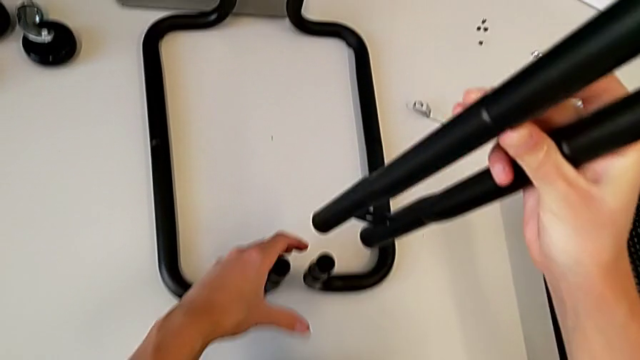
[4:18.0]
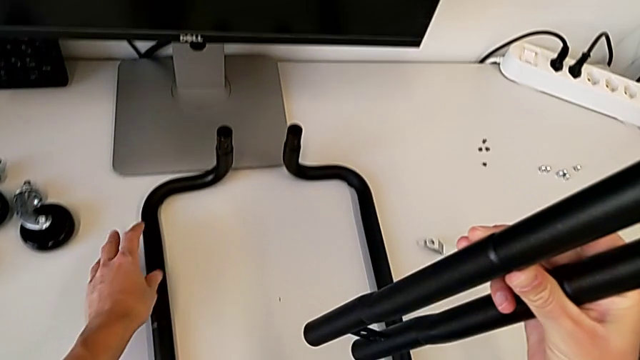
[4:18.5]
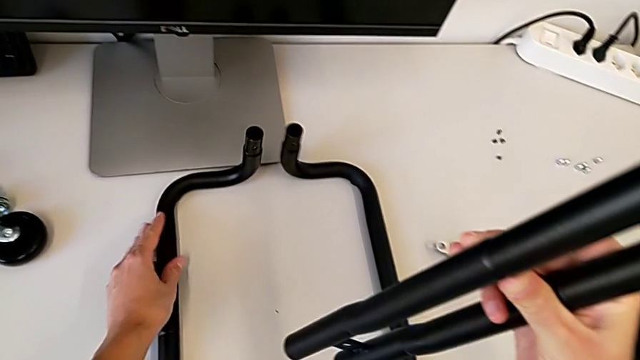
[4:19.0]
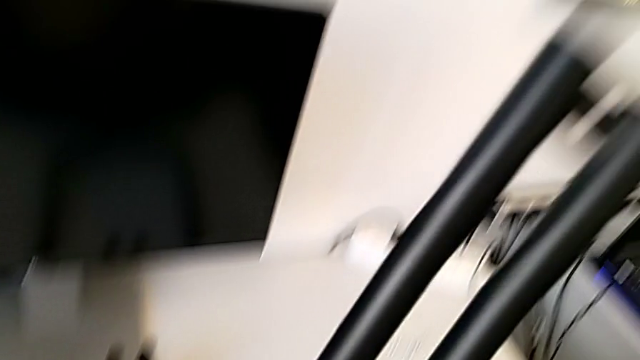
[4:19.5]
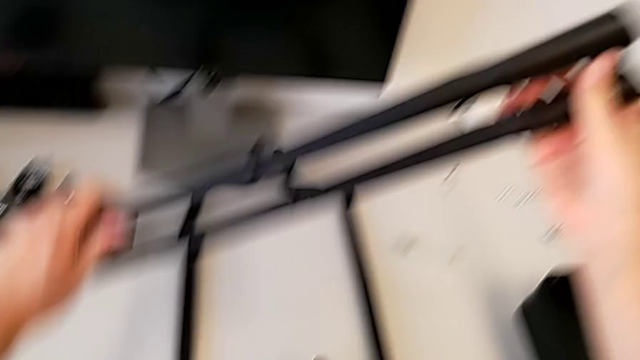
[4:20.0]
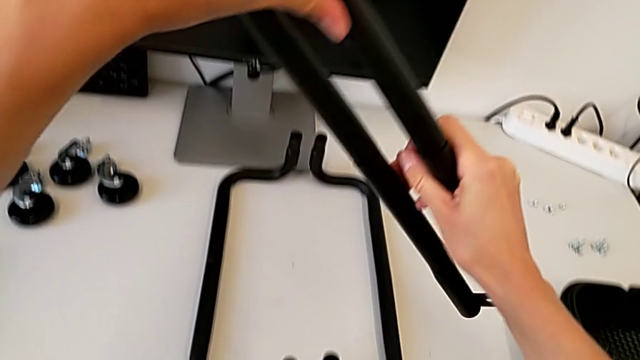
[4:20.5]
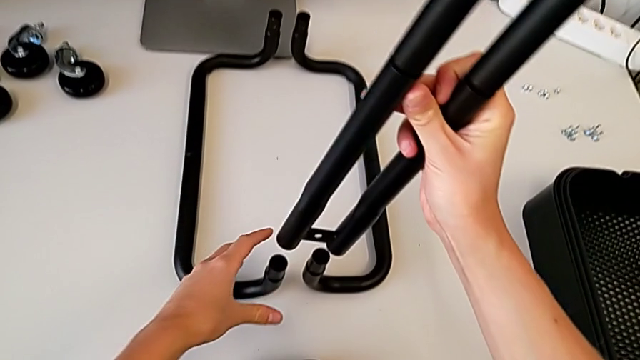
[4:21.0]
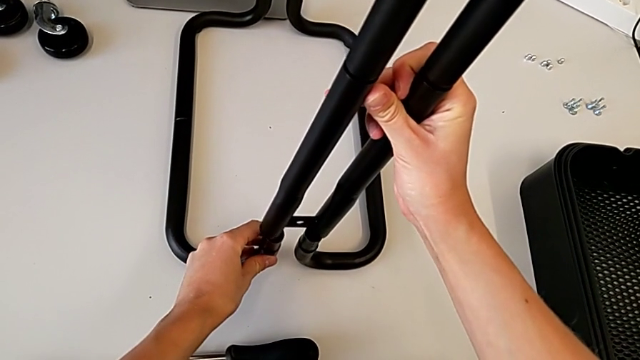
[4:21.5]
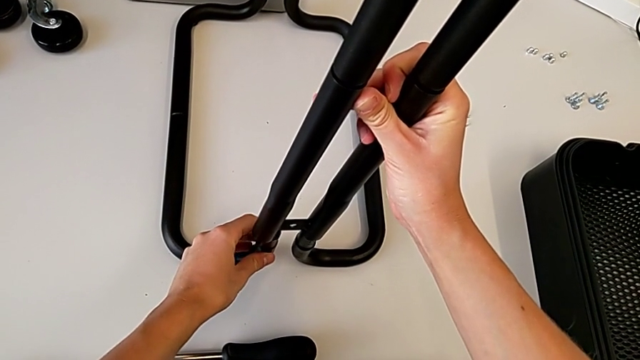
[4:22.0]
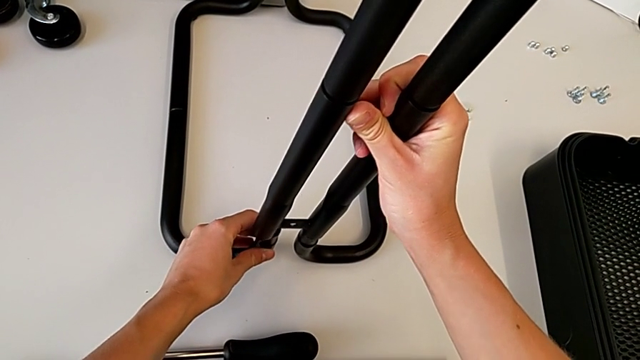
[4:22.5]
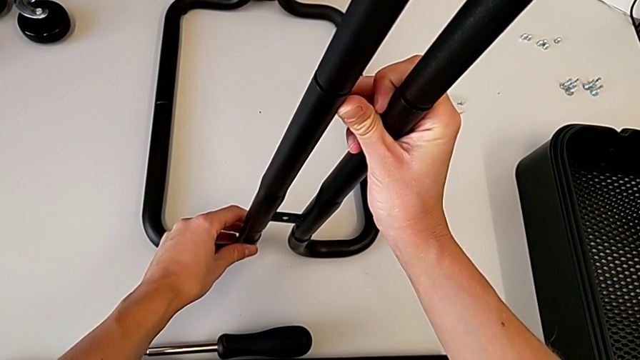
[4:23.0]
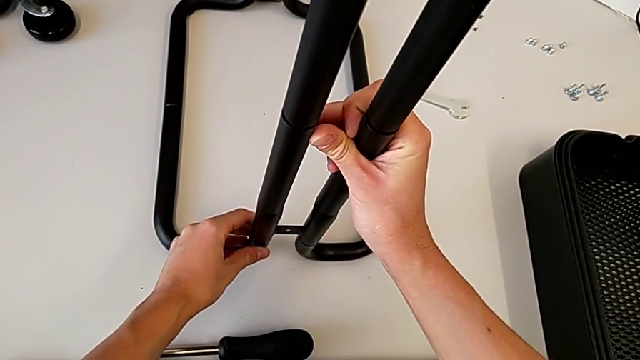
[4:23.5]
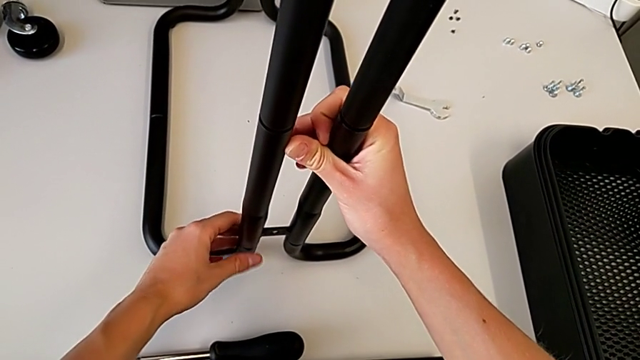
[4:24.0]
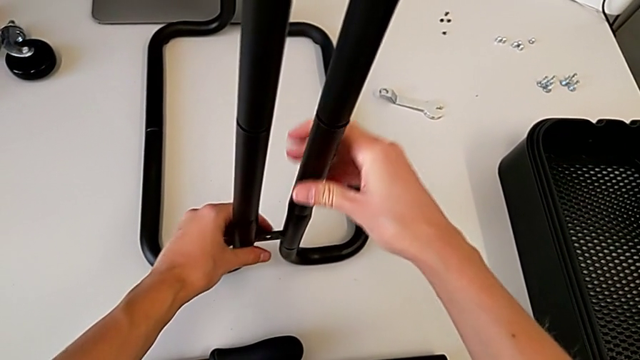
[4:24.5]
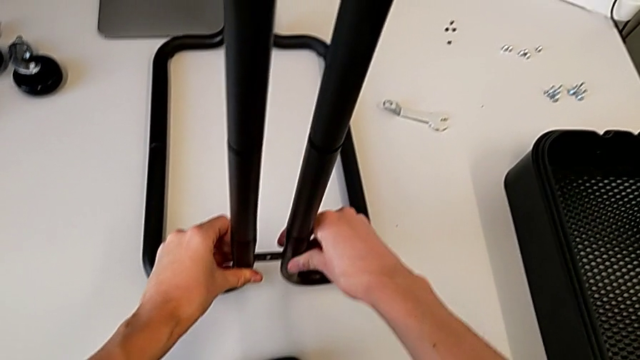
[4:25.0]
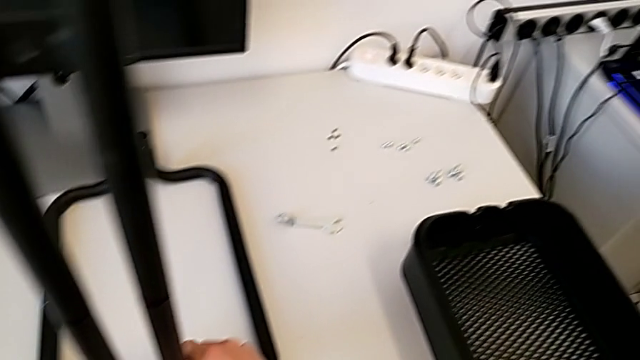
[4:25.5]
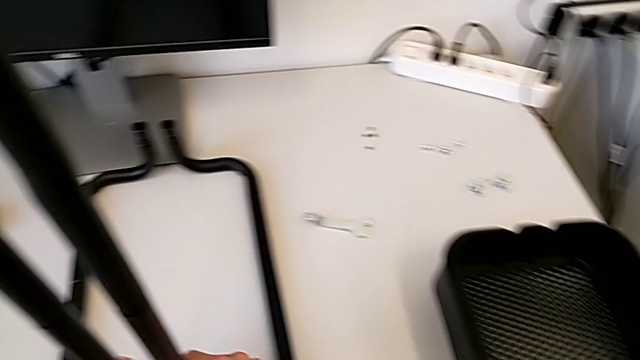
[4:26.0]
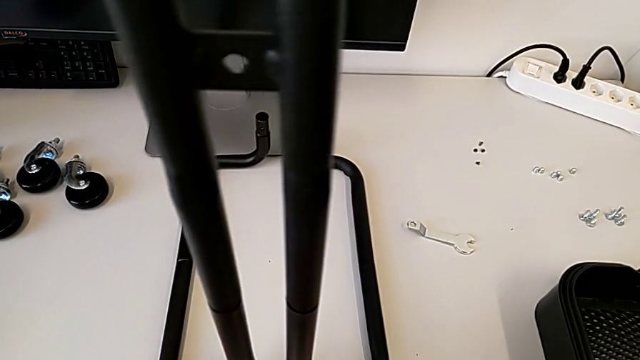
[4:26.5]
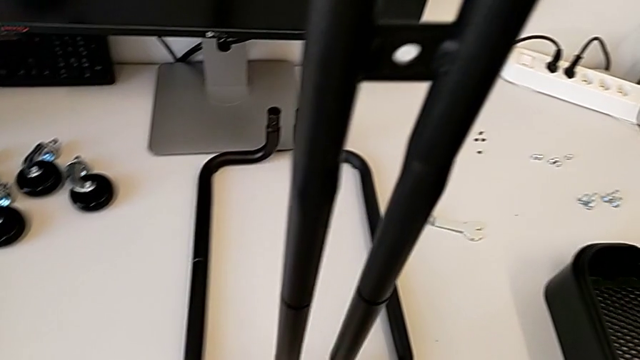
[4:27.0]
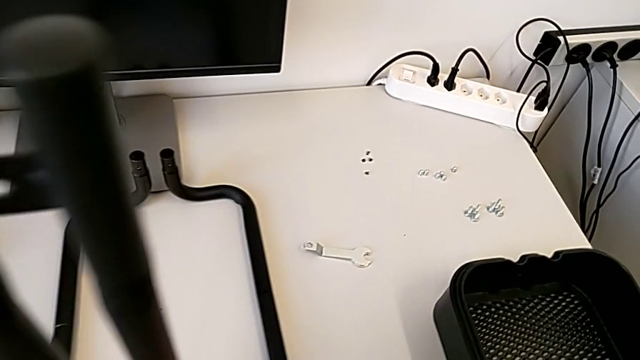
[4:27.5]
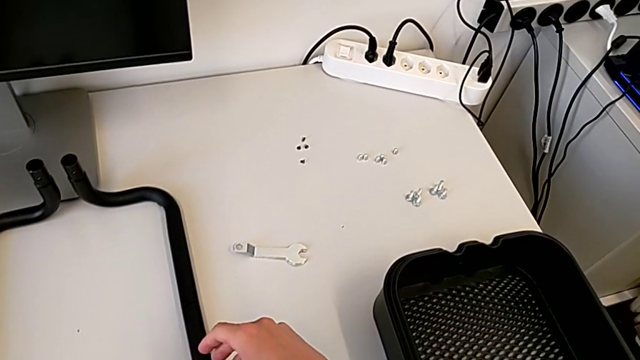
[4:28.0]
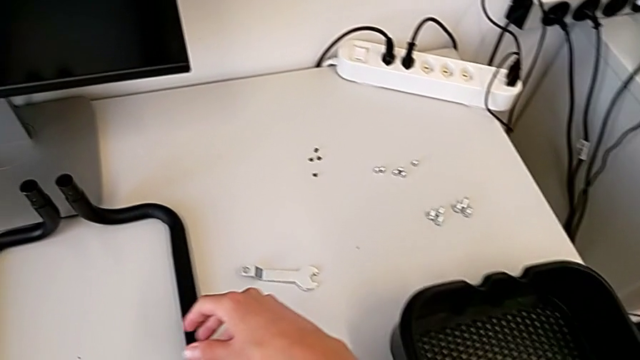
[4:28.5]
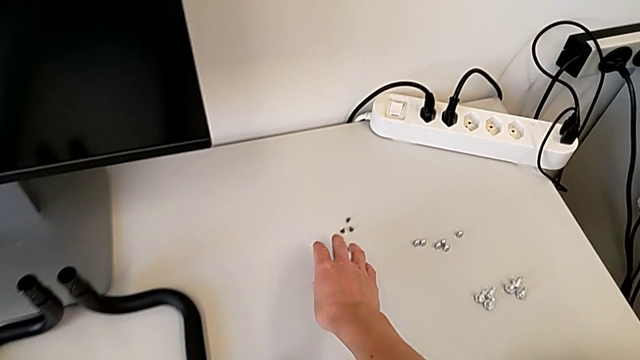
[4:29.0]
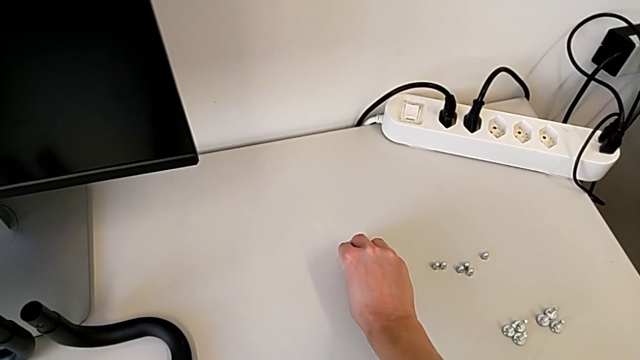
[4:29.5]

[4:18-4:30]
The camera wearer is attaching the bar legs to the base frame. They wrongly inspect the leg, rotate the first leg, assemble it and grab the screw.

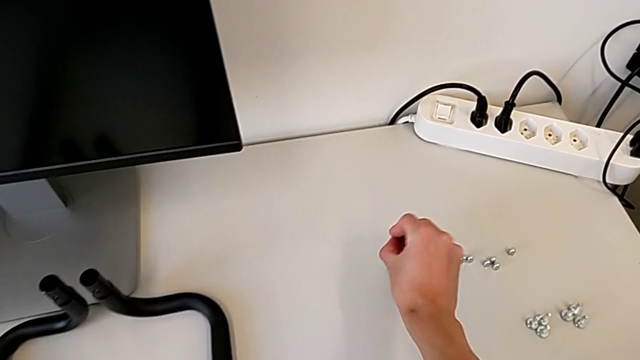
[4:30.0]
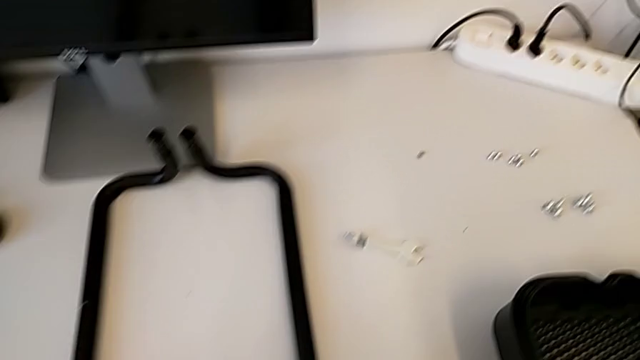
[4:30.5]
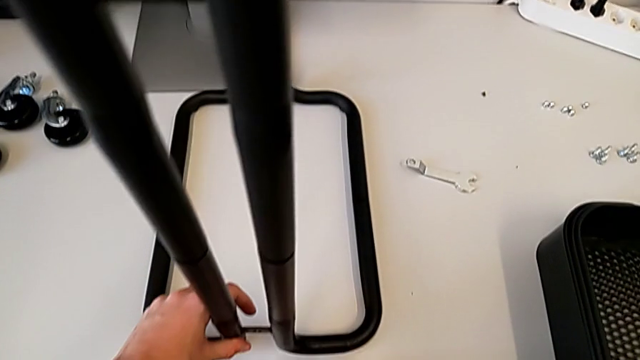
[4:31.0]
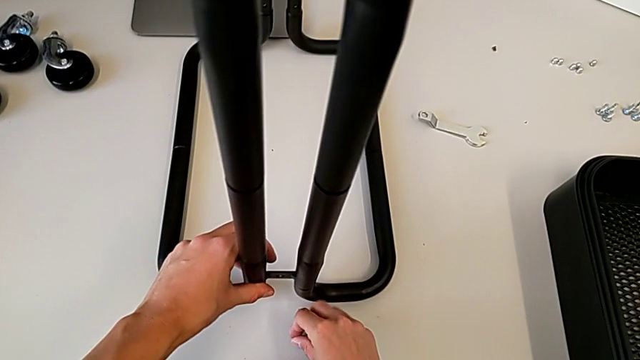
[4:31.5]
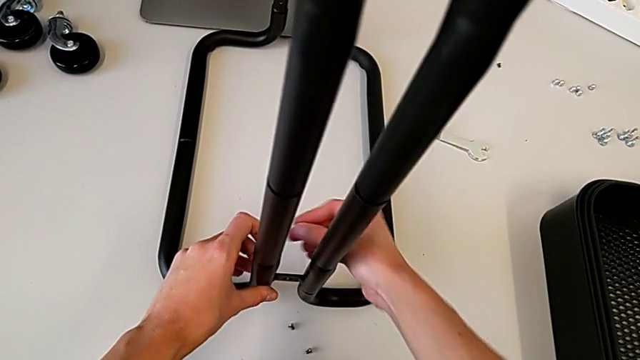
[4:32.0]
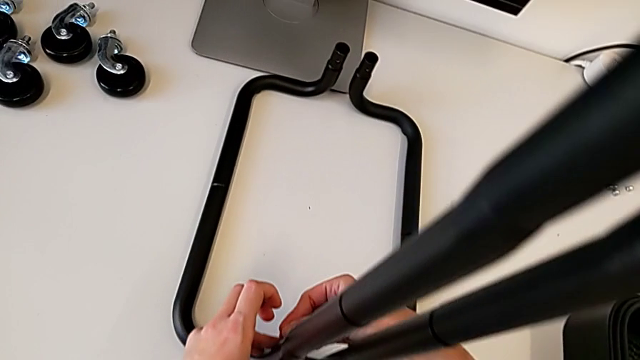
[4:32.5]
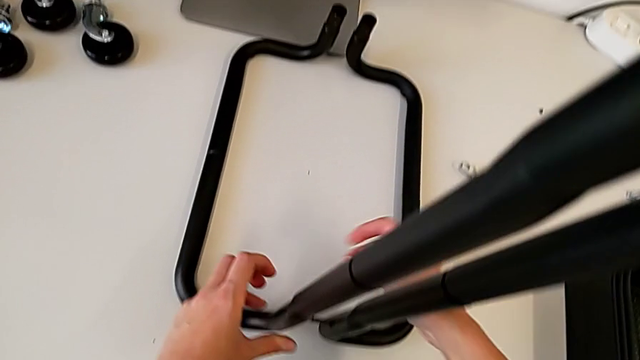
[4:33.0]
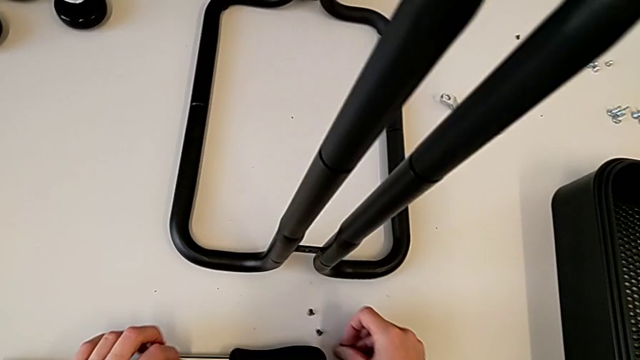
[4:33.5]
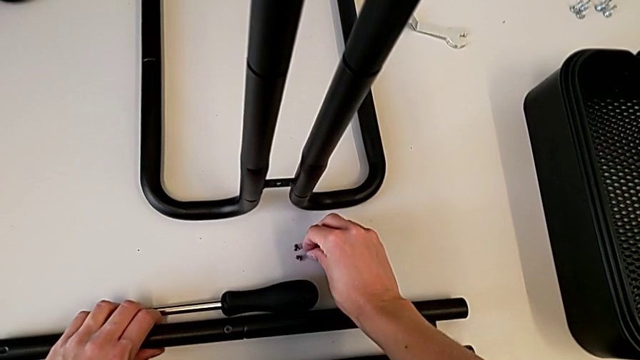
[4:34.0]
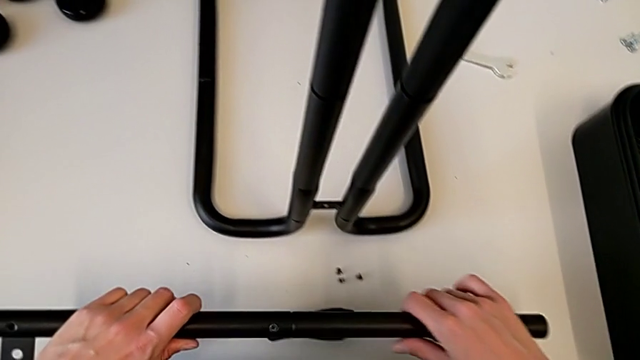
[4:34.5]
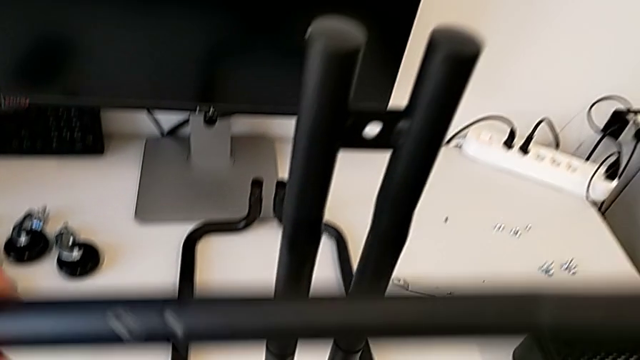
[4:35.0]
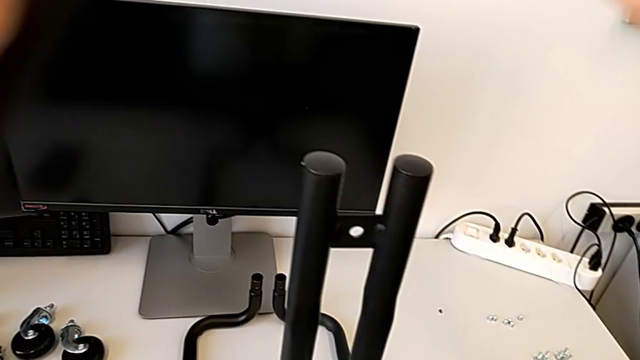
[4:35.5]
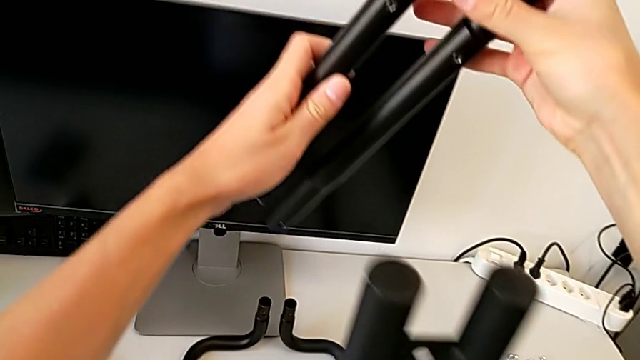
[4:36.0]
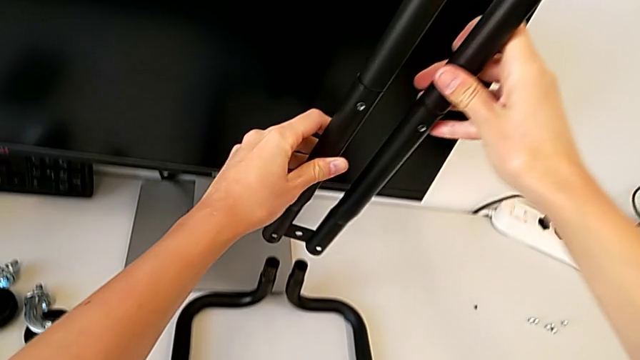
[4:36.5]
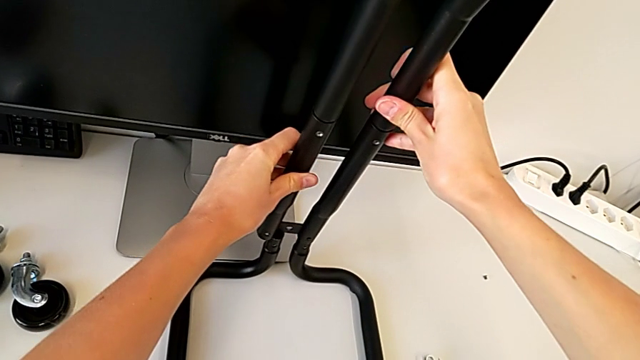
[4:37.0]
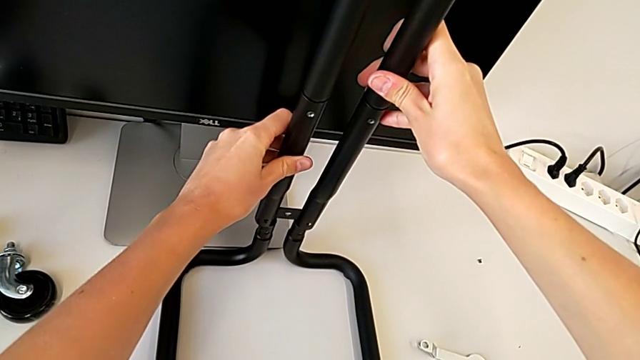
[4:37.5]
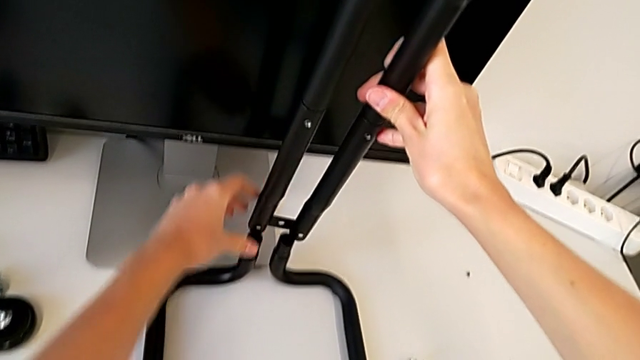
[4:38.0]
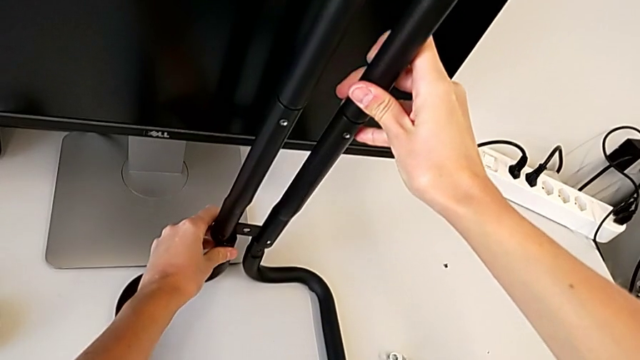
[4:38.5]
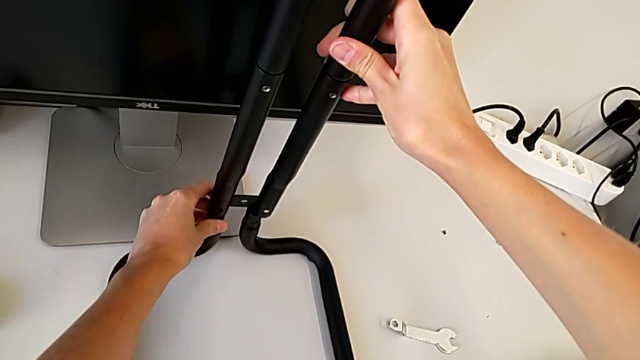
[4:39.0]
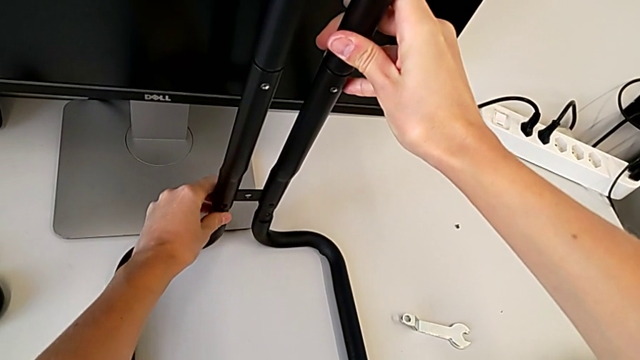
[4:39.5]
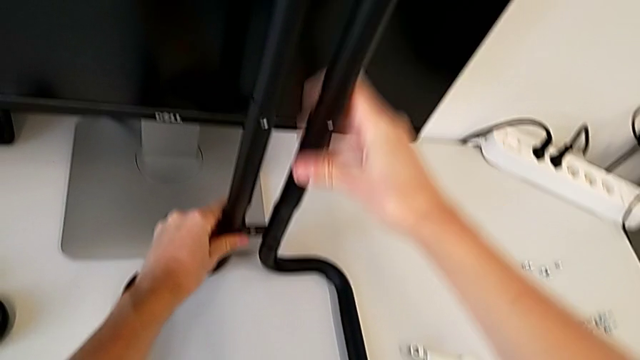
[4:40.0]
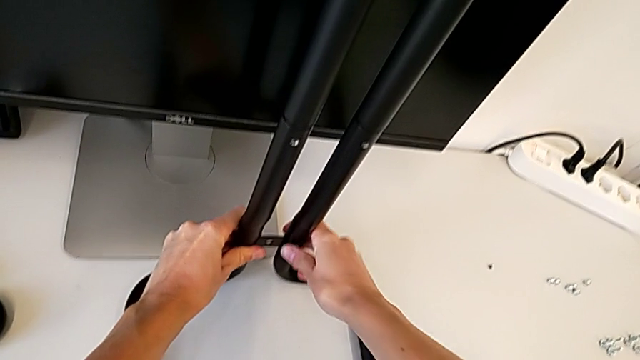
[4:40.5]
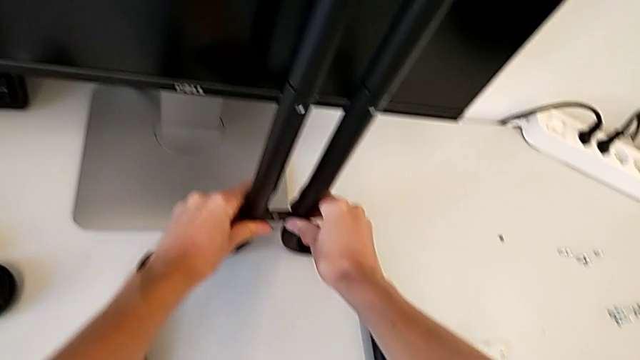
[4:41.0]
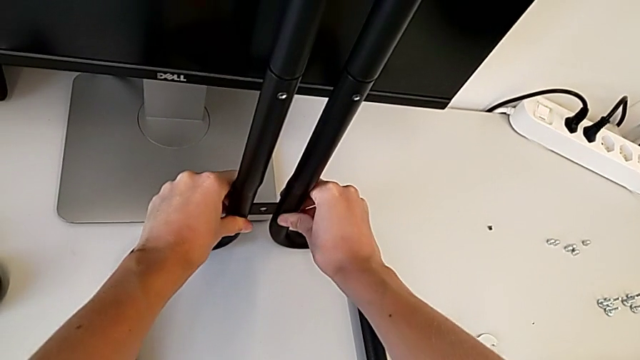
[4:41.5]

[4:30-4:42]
The camera wearer is attaching the bar legs to the base frame. They place the screw, grab the second leg and begin to screw the second screw.
